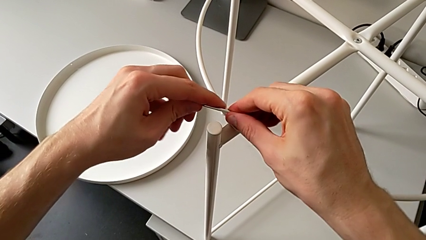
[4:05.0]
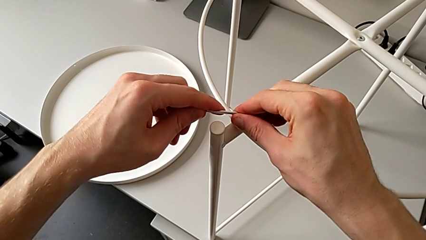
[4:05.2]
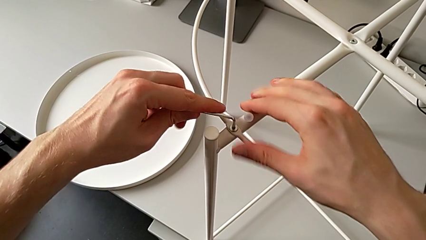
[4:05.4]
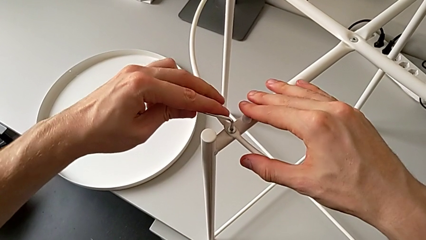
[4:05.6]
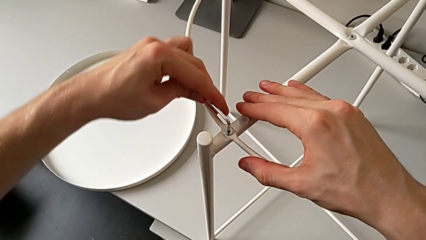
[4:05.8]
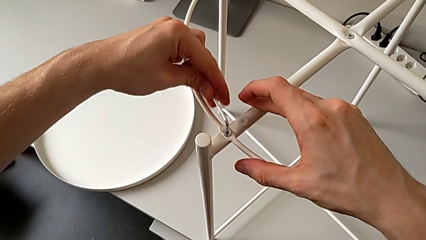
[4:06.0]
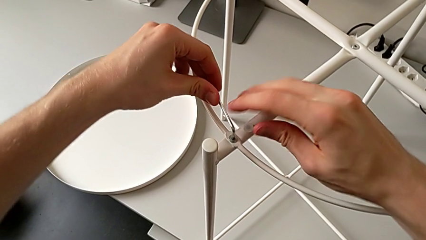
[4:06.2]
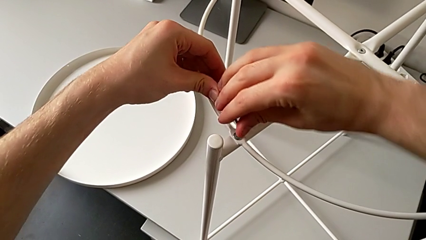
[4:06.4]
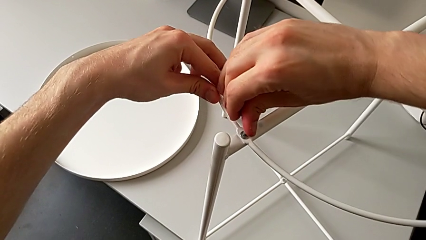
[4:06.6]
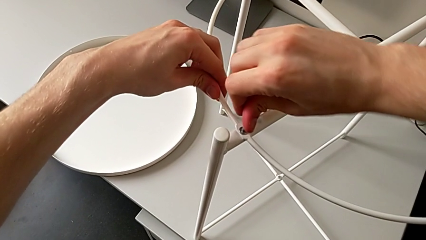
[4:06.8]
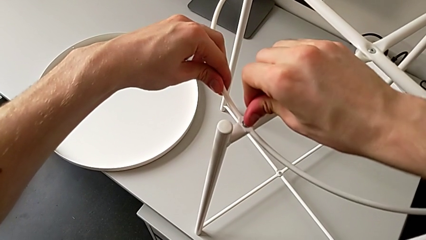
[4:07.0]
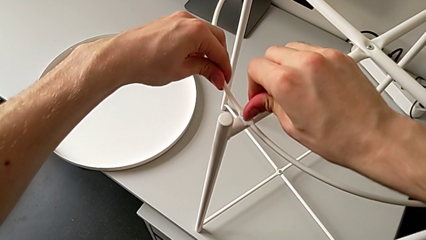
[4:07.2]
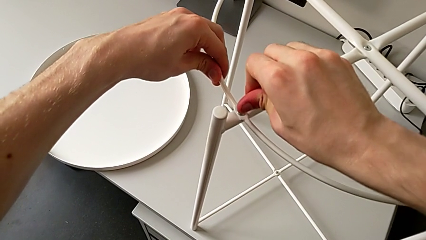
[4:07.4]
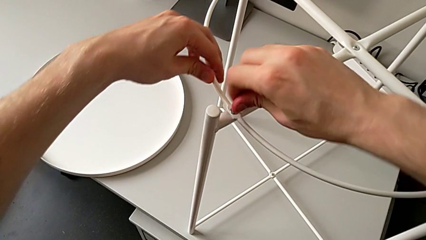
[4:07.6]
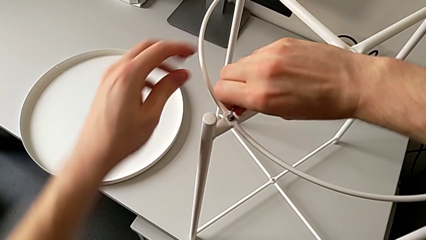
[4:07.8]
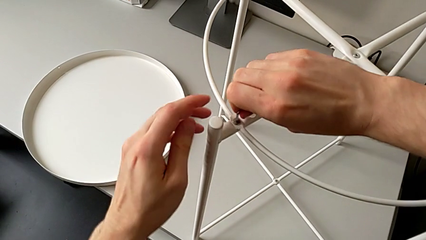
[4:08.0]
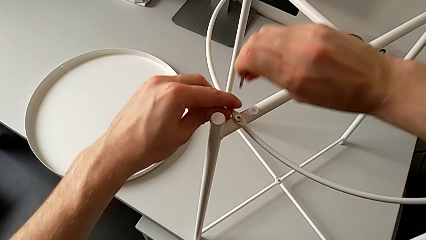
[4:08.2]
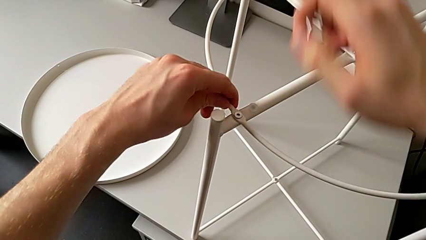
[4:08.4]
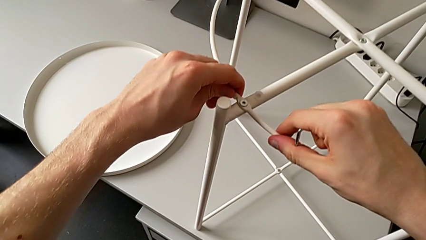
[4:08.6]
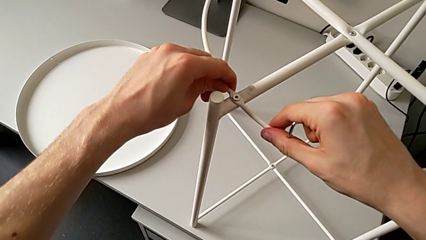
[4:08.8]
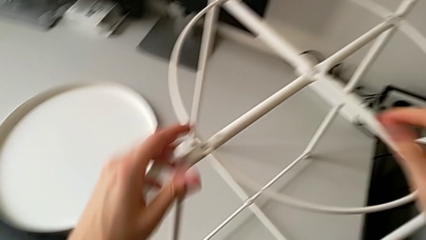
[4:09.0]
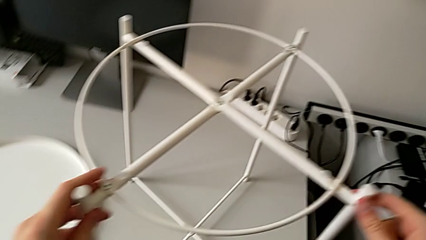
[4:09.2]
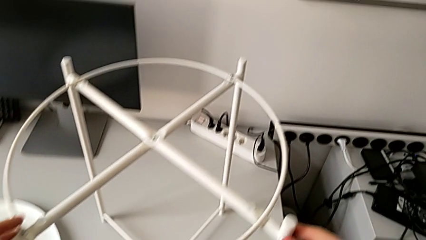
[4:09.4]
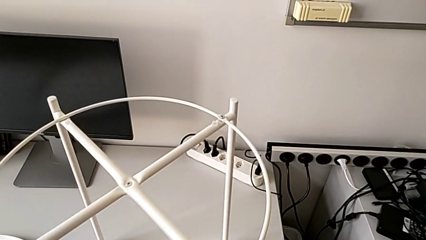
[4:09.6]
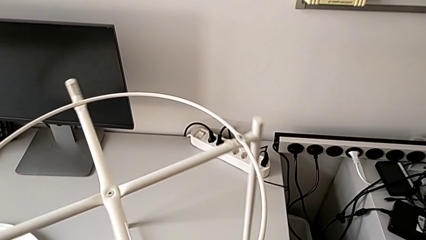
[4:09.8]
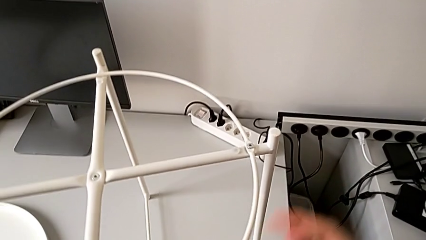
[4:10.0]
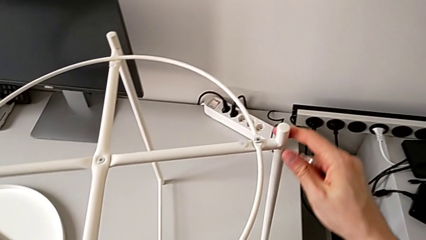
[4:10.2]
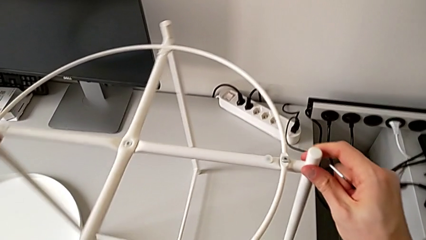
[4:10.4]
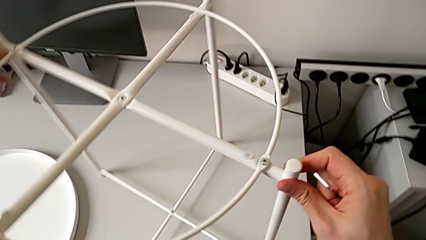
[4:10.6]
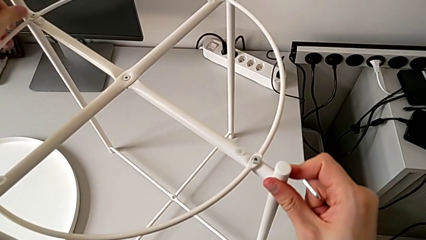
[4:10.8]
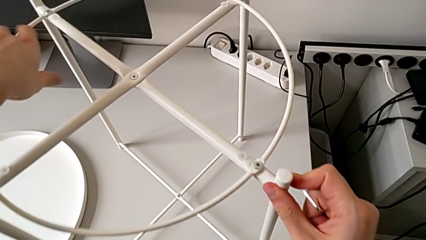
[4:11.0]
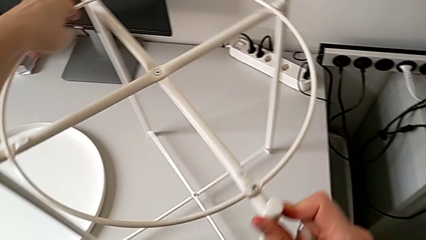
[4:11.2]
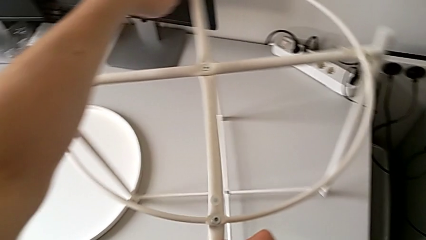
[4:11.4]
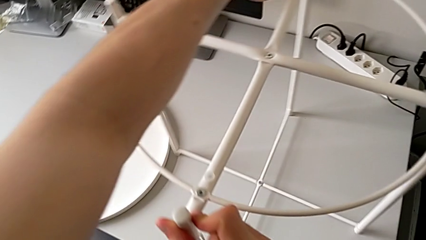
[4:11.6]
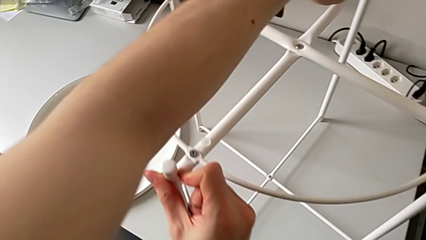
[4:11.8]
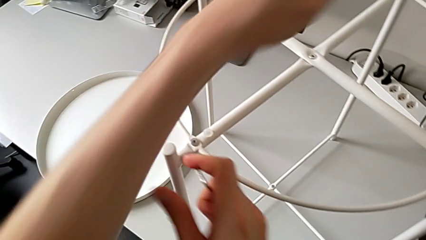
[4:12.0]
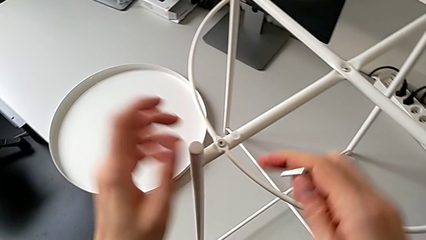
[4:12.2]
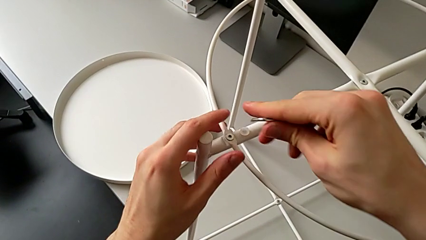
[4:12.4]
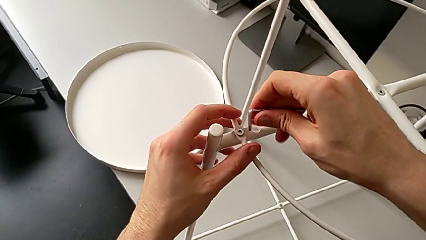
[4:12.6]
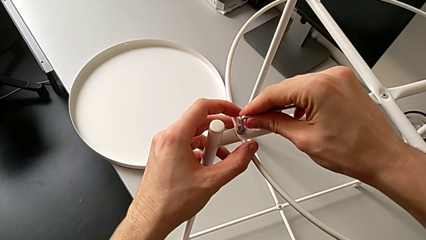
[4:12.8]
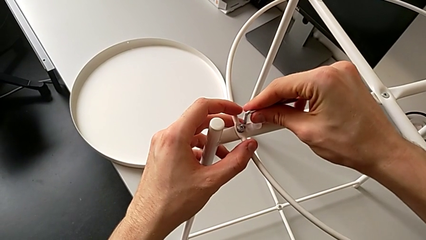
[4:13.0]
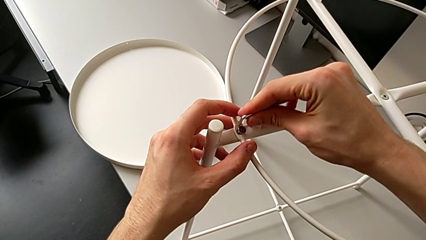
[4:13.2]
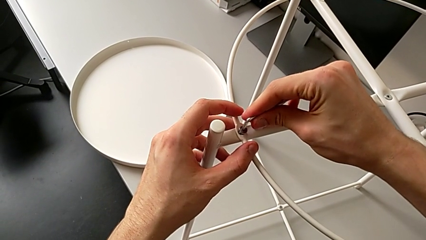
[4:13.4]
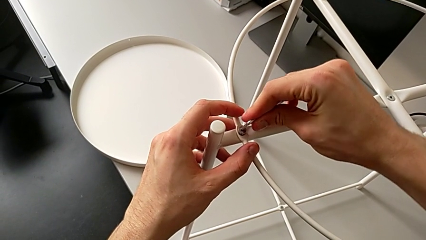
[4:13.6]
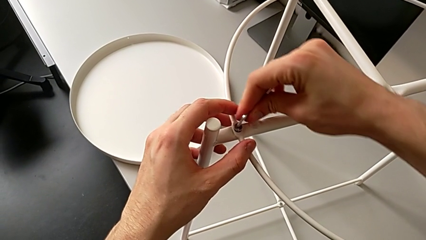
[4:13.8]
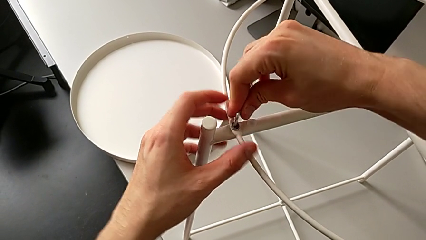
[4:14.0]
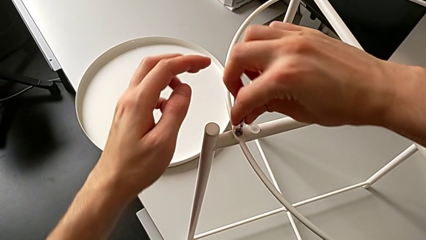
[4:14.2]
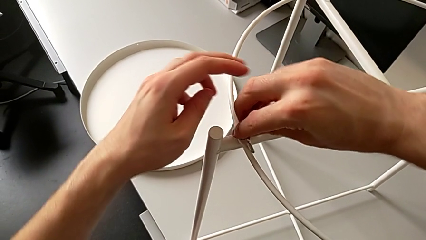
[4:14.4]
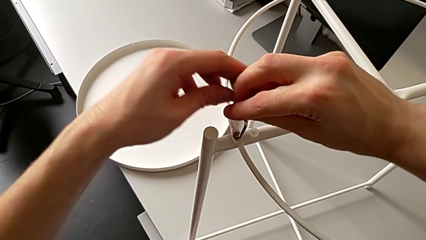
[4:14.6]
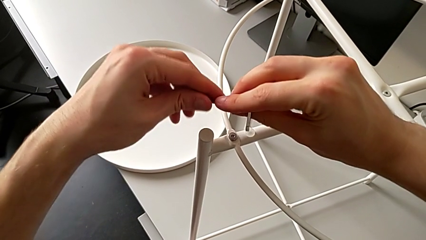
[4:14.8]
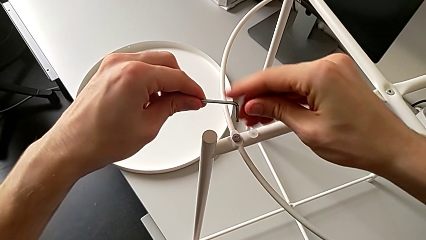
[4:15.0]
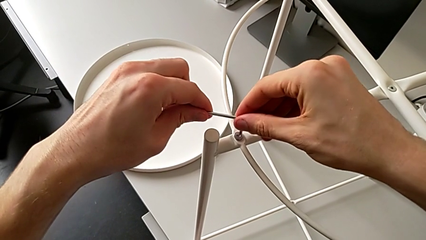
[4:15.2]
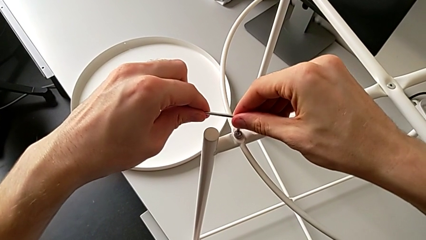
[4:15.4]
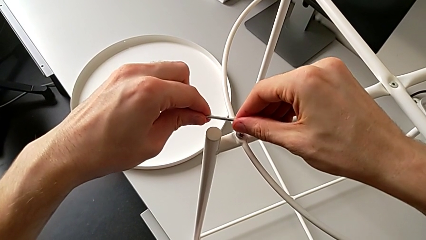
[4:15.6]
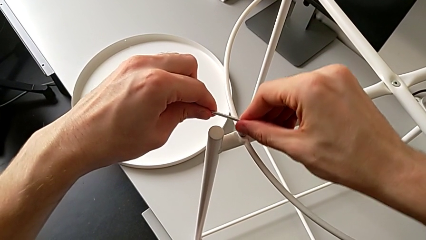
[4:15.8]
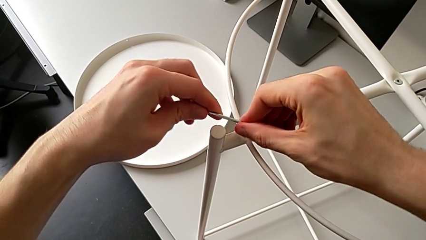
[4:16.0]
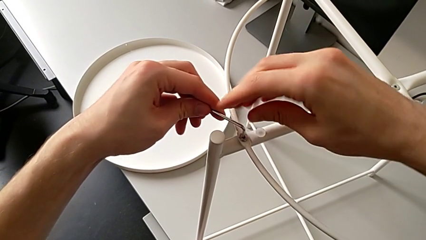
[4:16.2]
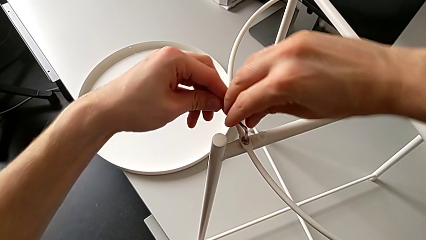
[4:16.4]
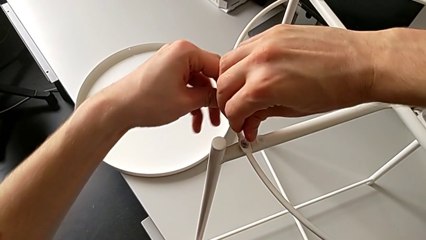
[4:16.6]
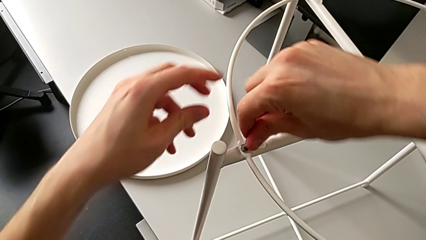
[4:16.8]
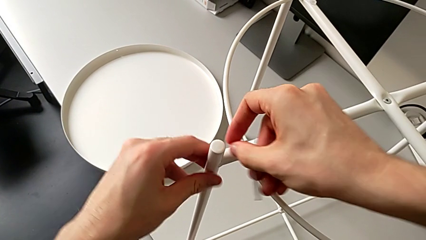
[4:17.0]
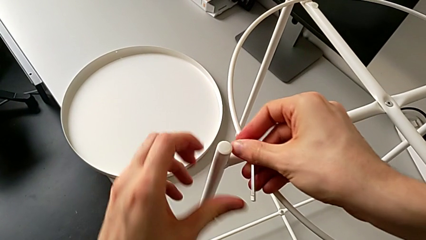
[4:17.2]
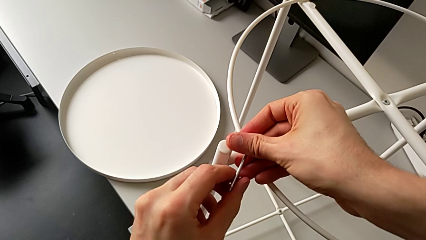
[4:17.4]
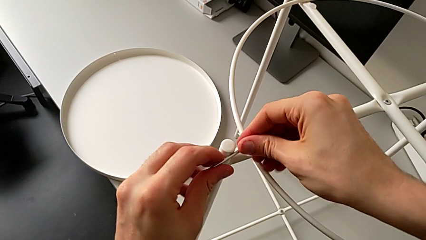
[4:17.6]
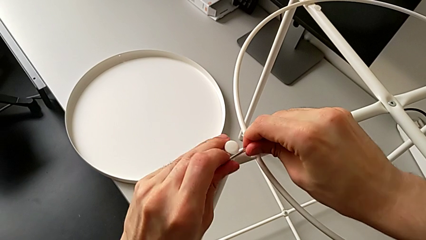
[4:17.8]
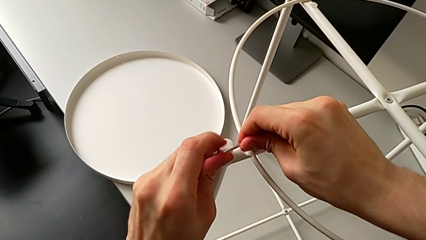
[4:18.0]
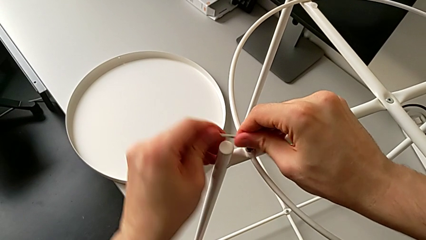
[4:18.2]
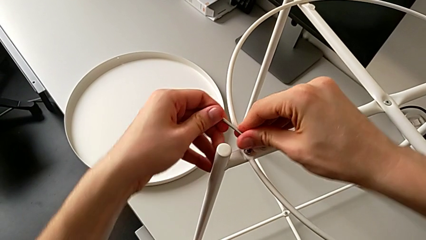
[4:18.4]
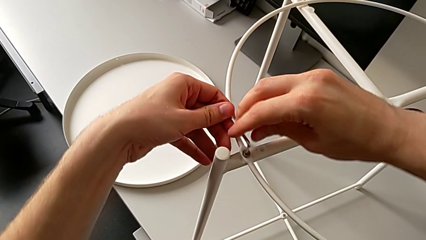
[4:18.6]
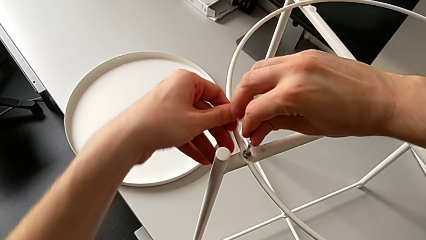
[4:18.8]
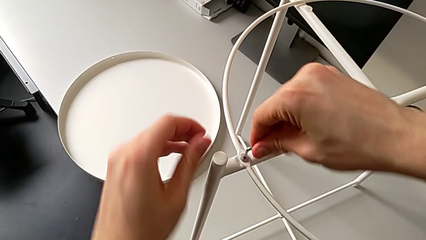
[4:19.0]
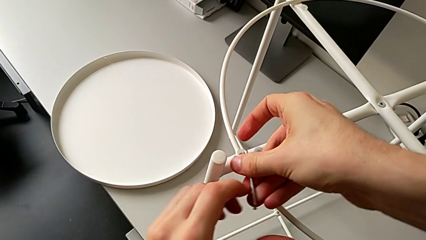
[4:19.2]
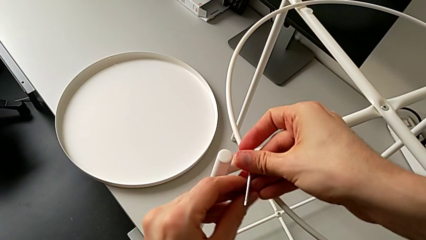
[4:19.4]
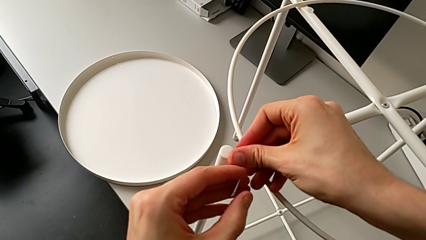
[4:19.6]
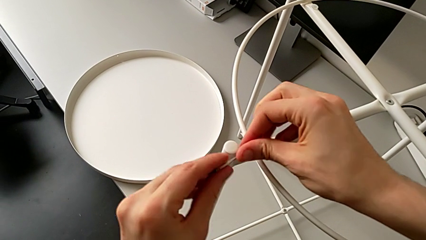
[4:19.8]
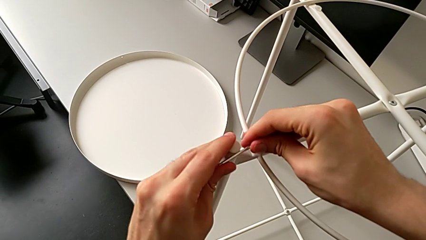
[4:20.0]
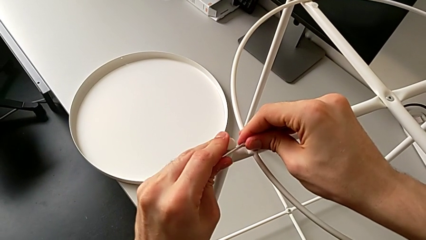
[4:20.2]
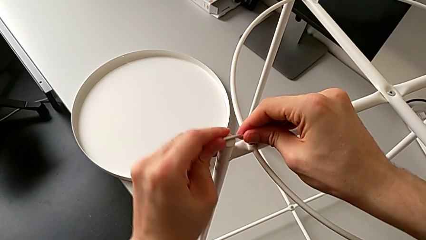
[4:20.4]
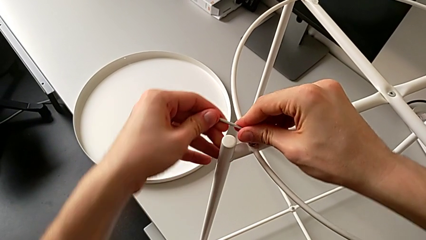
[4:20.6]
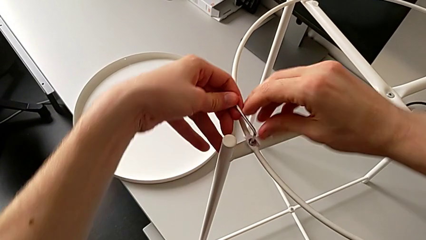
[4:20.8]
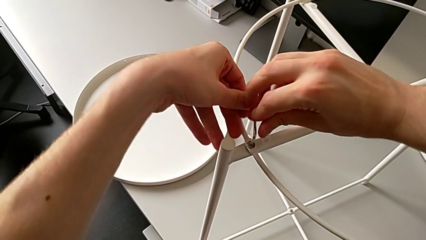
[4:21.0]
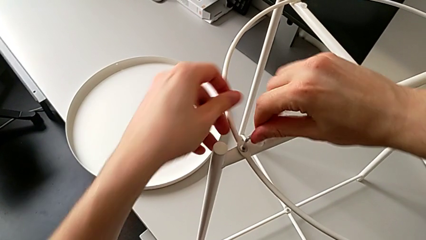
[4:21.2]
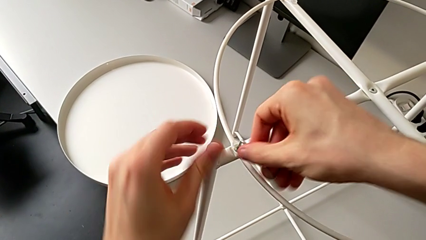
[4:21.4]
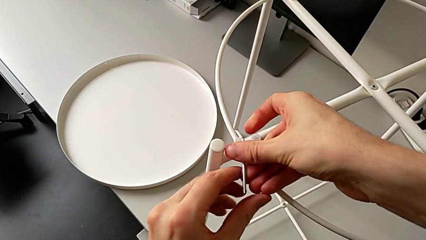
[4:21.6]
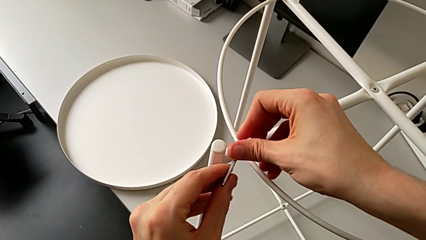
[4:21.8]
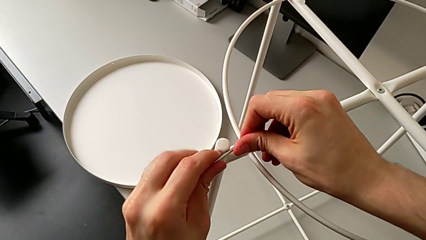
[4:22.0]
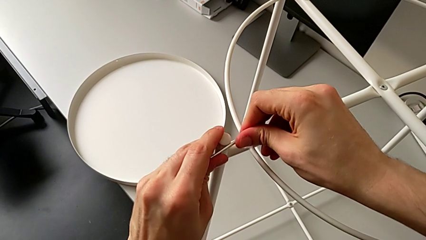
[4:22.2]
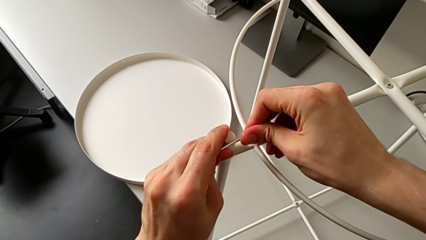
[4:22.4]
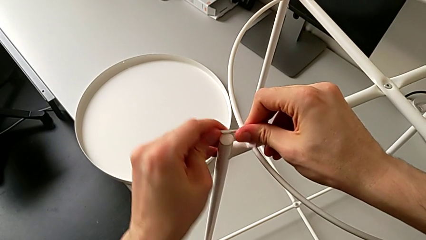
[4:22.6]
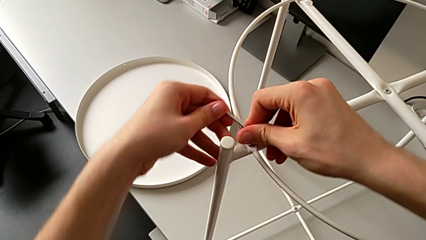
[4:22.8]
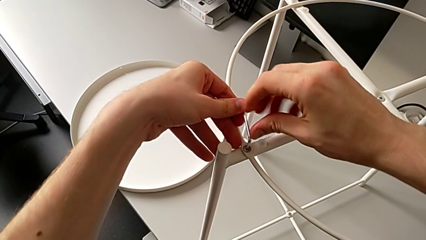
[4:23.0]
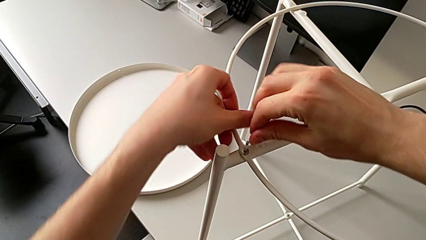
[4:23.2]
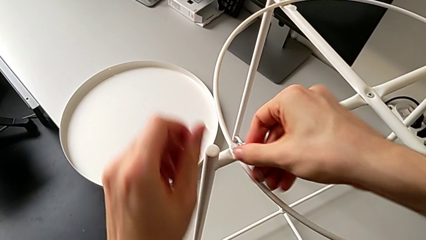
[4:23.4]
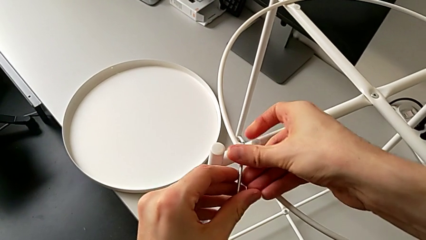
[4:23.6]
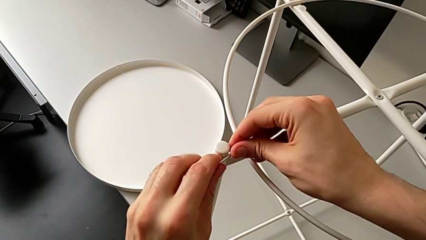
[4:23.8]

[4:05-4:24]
The camera wearer is assembling the tray of the table. They screw the first hex socket head, withdraw the Allen wrench, inspect the circle, rotate the tray table, insert the second Allen wrench and begin to screw the second hex socket head.
